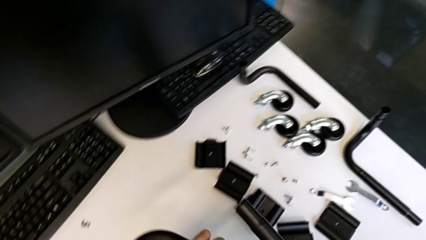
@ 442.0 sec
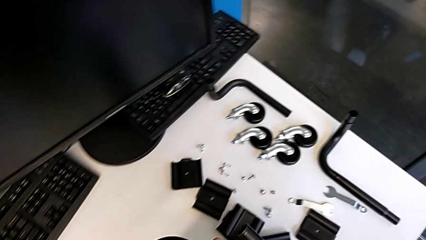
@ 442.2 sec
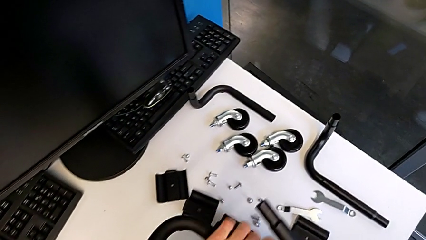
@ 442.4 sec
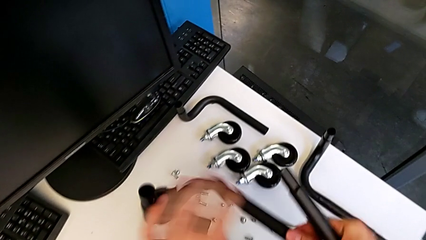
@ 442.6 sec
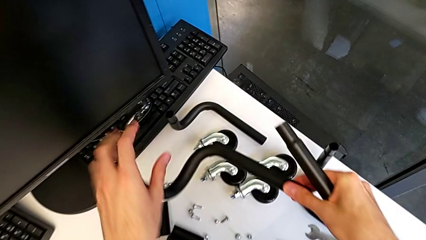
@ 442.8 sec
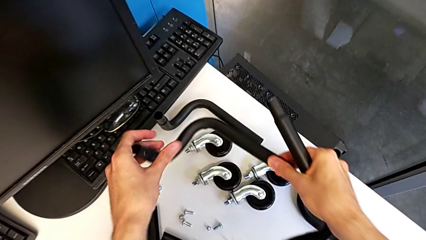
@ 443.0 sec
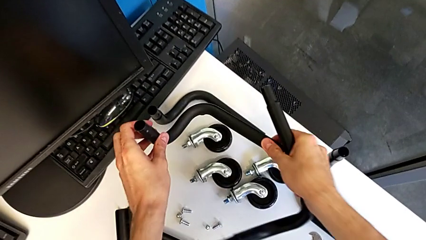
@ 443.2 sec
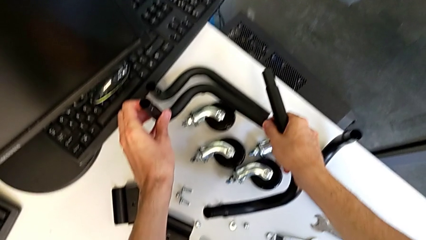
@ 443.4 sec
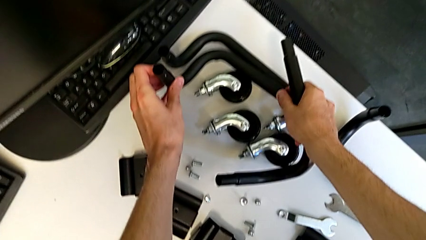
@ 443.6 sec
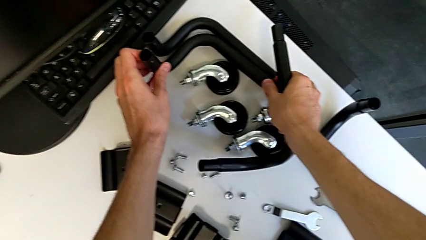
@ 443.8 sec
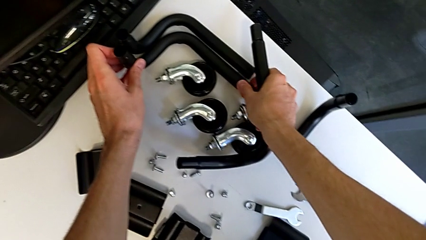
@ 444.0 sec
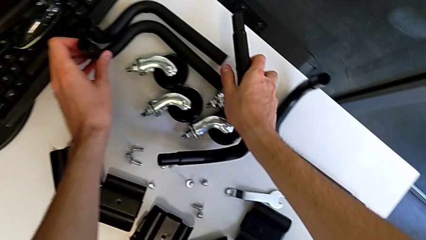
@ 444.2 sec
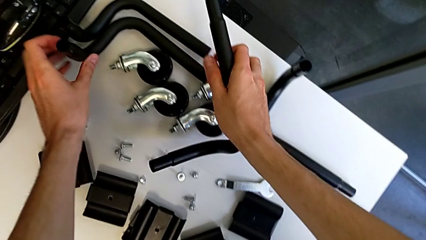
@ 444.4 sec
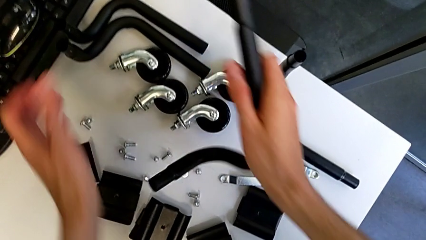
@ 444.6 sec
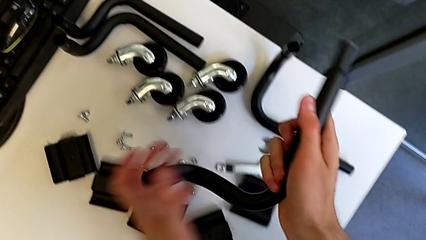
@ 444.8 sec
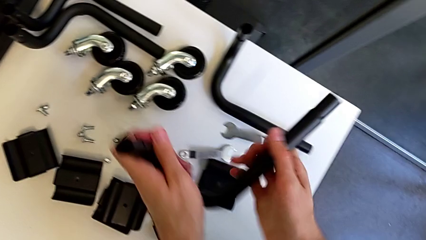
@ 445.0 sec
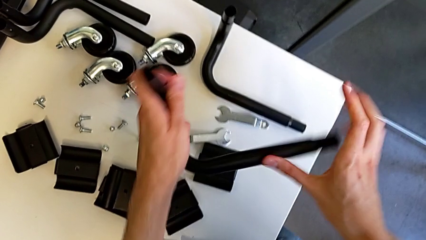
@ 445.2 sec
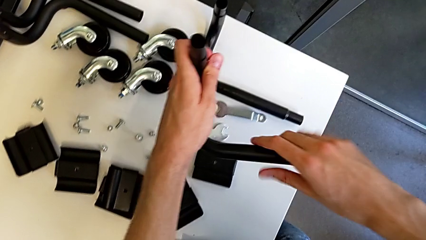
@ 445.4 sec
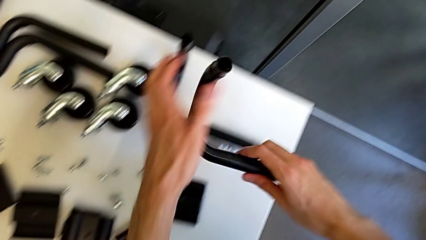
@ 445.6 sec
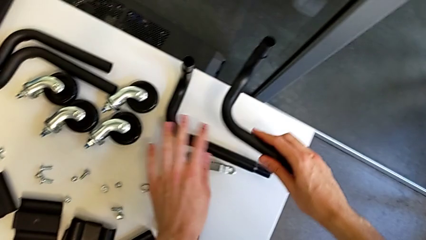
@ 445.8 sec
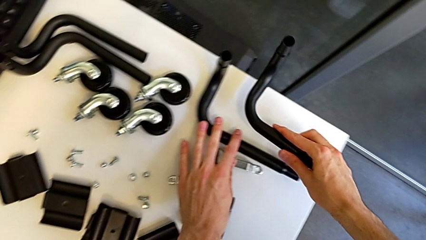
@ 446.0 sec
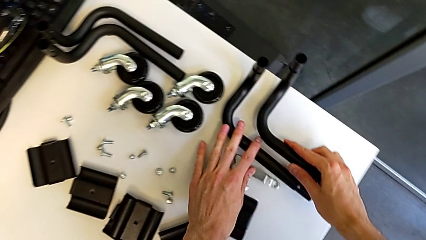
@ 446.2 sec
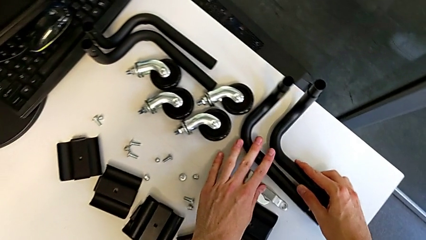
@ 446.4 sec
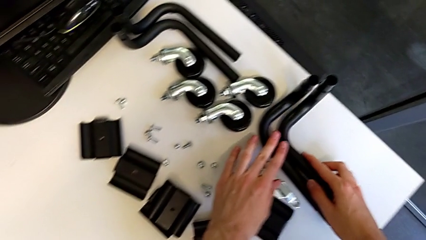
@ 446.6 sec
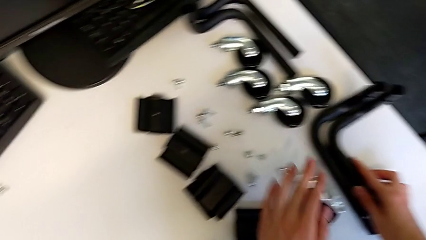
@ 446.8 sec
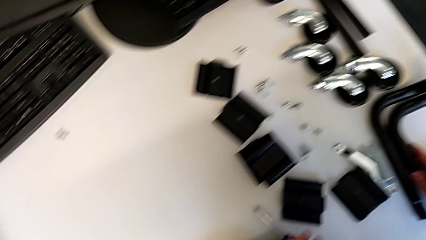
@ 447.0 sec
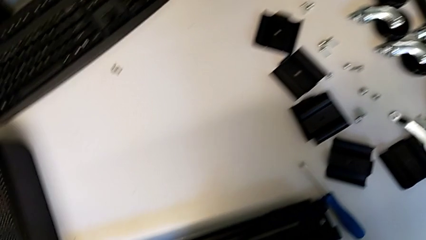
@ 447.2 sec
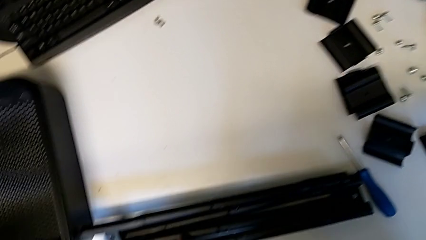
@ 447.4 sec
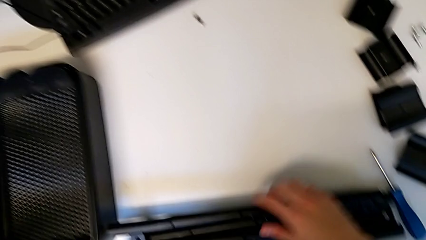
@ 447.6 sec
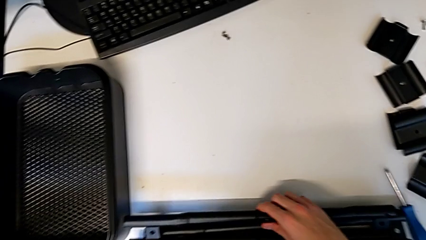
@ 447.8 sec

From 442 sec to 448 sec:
The camera wearer is disassembling the base frame. They place the leg.

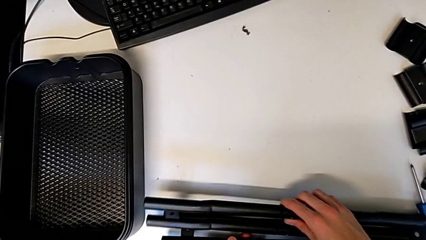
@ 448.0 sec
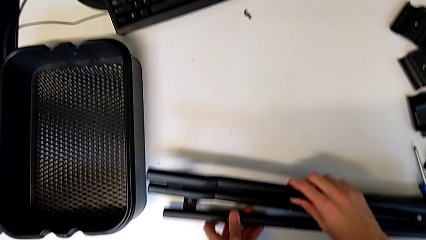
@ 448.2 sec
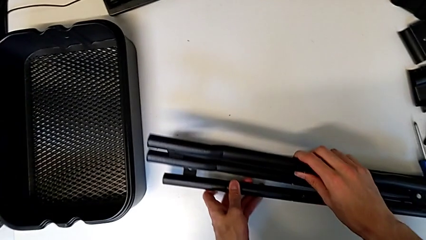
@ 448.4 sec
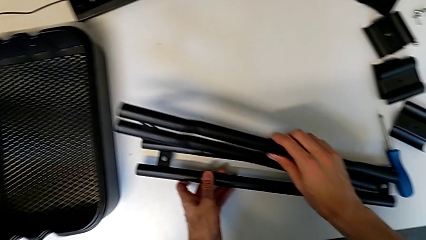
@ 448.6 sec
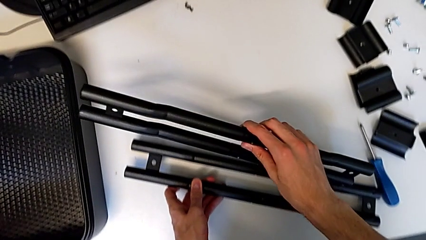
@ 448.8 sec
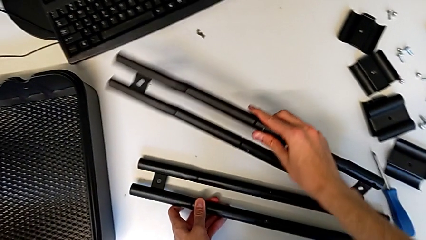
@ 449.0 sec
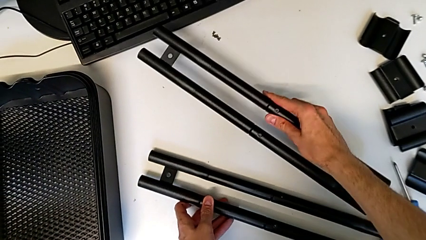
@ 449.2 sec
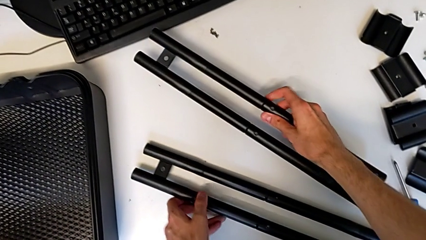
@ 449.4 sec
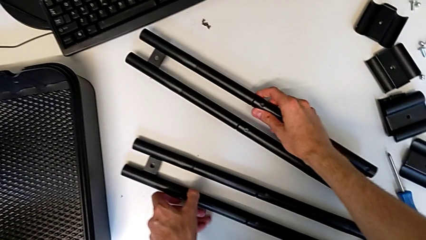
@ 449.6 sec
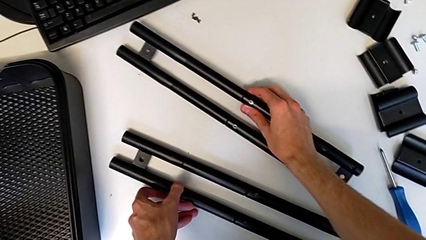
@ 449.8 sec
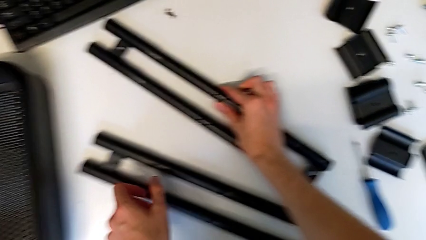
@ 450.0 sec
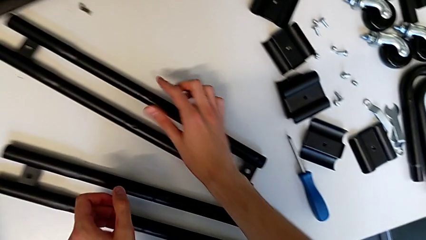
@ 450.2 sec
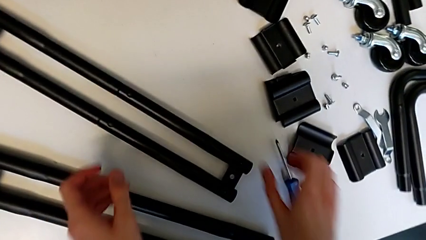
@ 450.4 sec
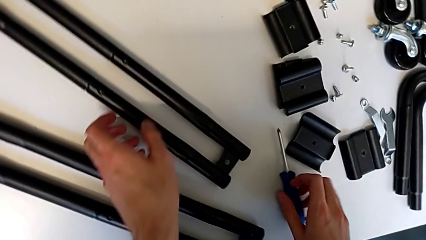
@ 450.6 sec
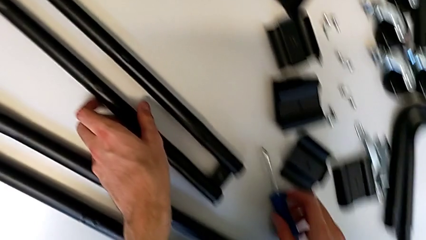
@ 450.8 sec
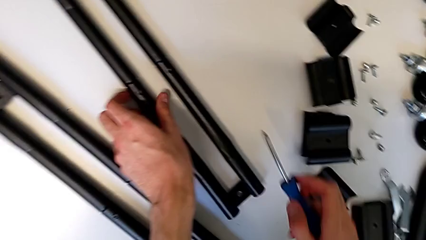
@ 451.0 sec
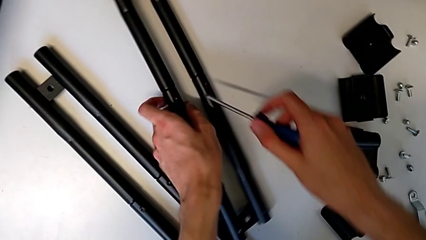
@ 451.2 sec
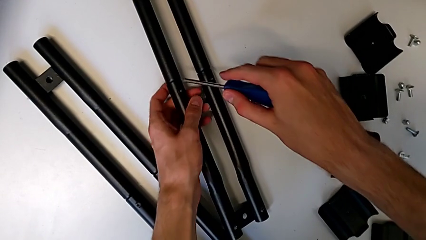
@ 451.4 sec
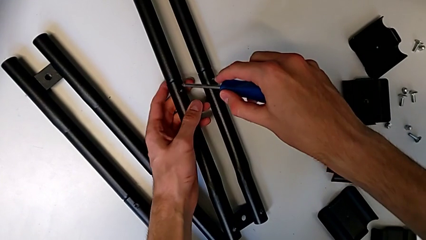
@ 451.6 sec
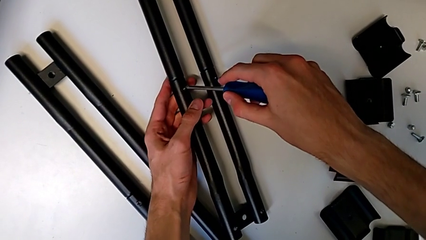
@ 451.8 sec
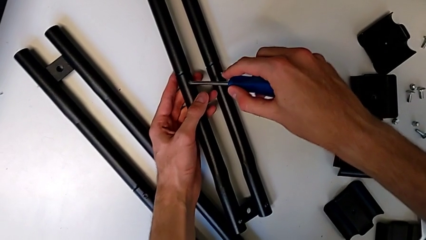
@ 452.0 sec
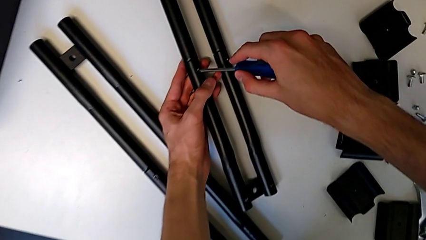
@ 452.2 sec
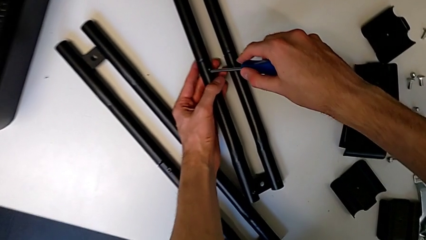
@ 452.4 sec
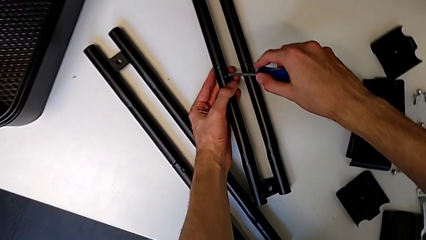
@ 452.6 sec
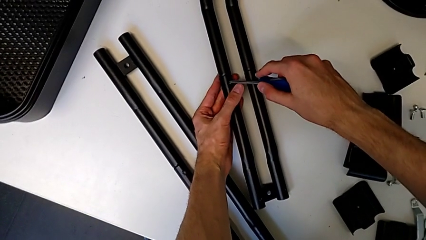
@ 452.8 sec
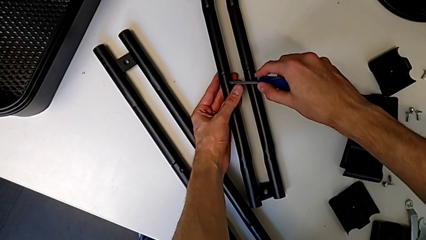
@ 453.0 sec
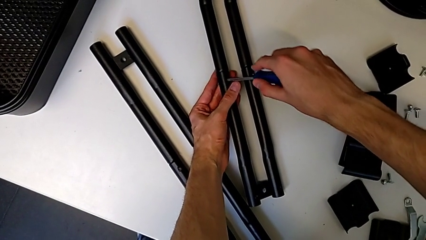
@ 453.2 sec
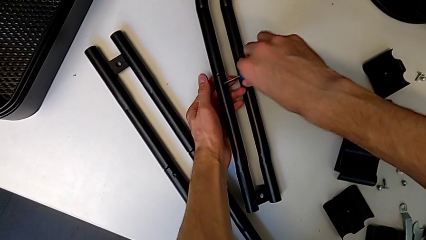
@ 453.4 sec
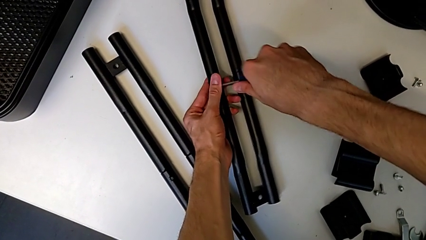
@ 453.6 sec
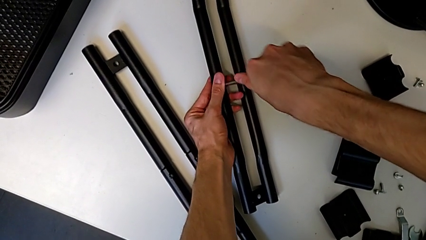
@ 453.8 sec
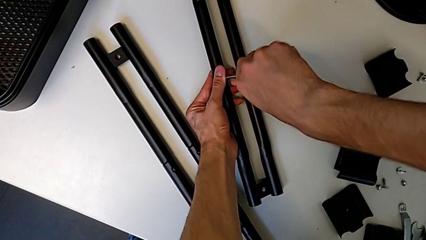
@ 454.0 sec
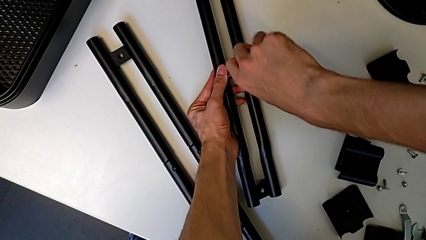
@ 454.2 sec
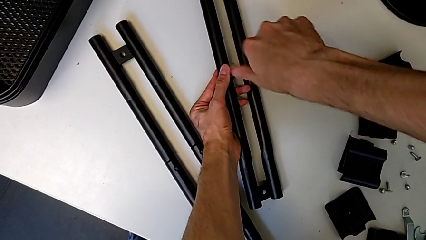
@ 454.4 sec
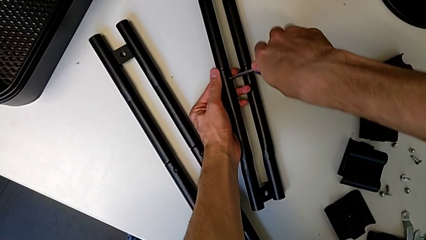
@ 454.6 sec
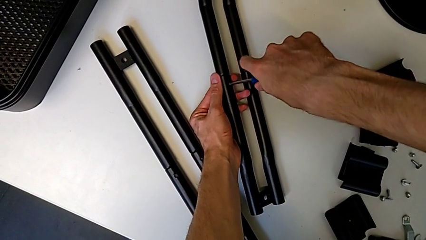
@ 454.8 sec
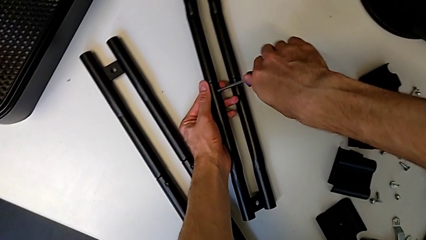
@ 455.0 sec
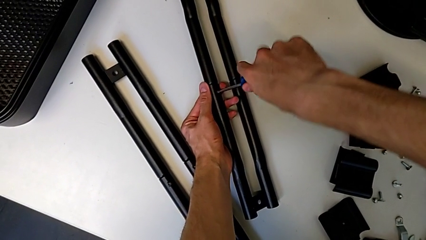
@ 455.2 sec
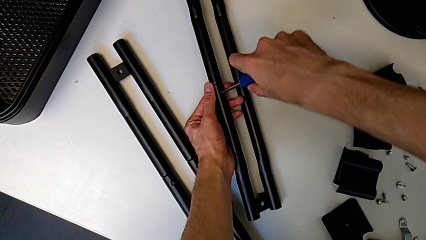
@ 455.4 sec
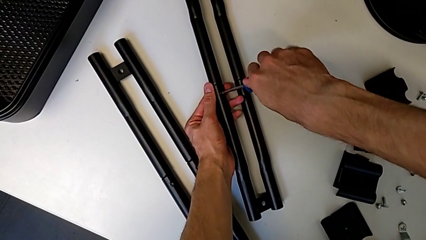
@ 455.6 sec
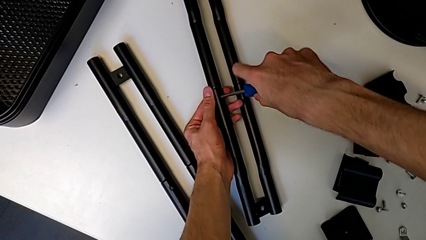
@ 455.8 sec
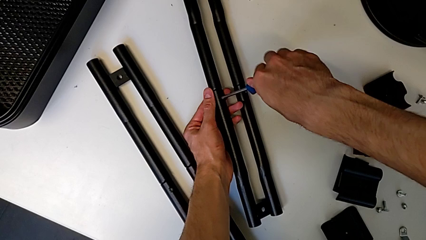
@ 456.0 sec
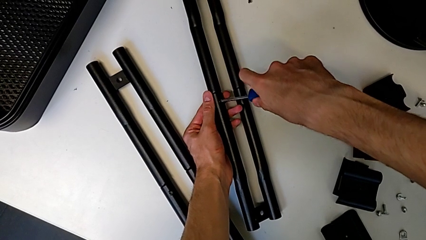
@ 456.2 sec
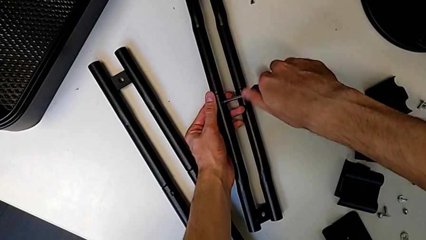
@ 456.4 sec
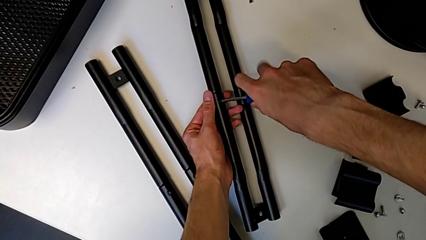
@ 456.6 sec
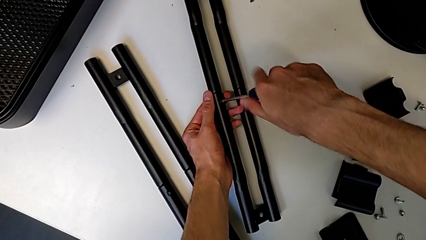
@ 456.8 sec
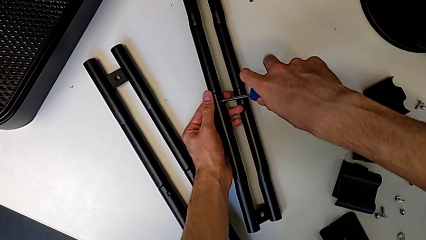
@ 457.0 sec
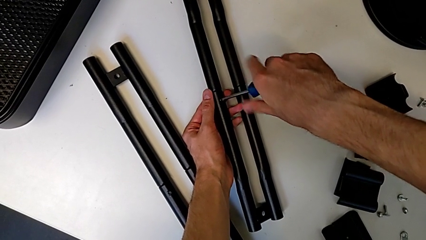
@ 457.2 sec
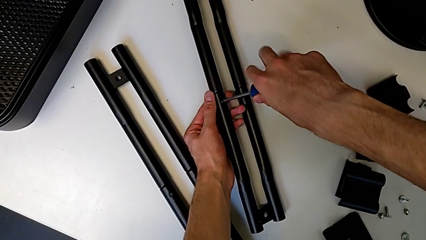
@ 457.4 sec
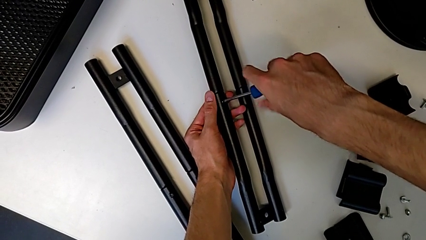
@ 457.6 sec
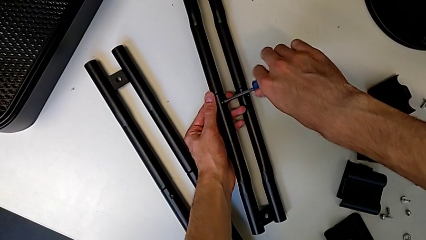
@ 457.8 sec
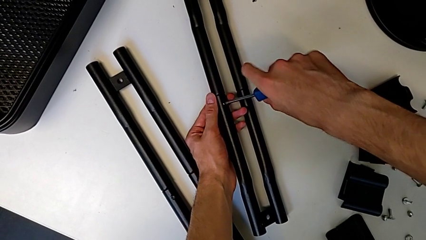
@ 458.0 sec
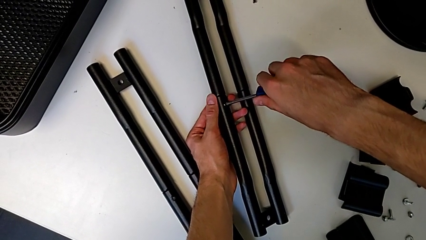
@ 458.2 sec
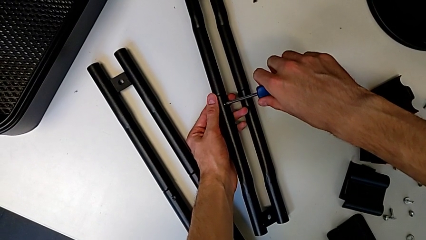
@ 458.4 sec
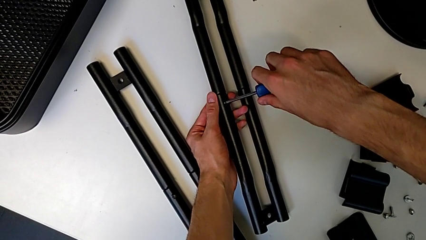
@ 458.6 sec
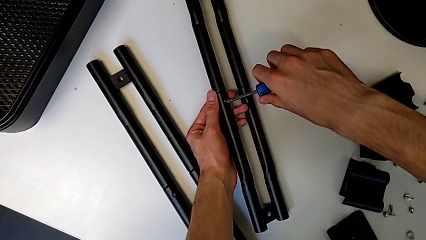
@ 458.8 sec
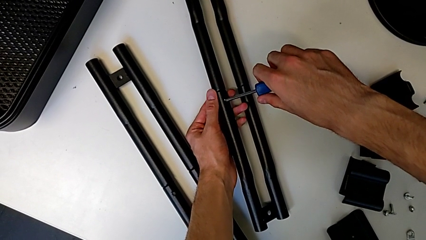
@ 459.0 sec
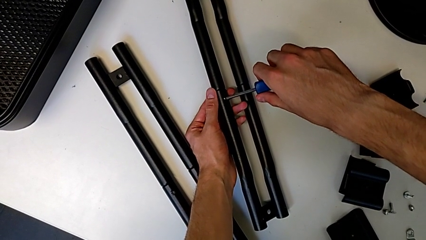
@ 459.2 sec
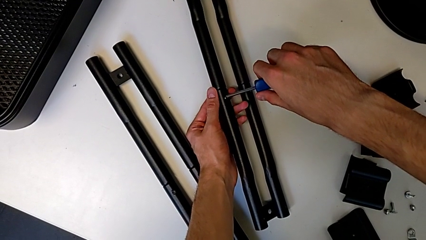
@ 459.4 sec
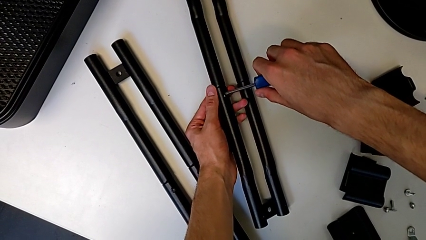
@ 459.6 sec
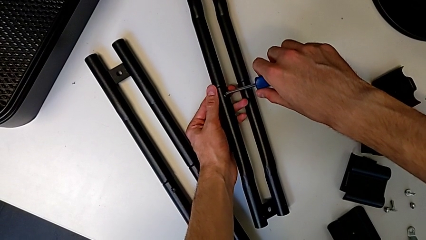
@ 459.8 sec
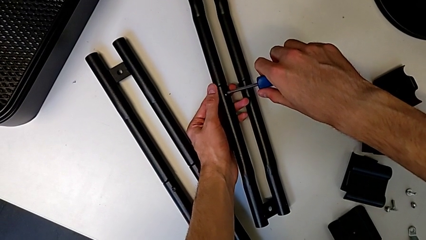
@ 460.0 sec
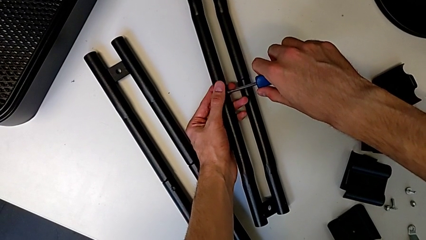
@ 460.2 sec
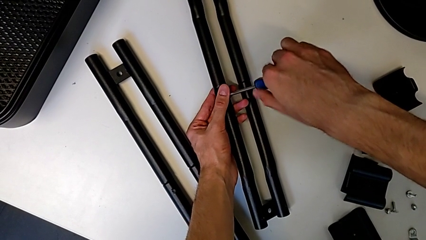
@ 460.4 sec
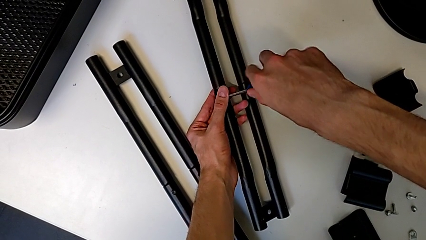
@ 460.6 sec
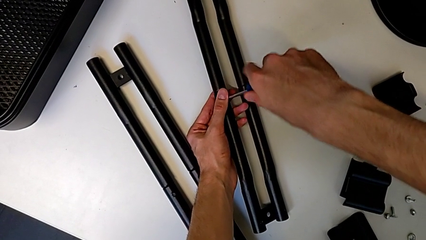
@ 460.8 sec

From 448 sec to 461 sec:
The camera wearer is disassembling the screws on the right sidebar. They grab the half frame, place it, grab the screwdriver, insert it and begin to unscrew the screw.
